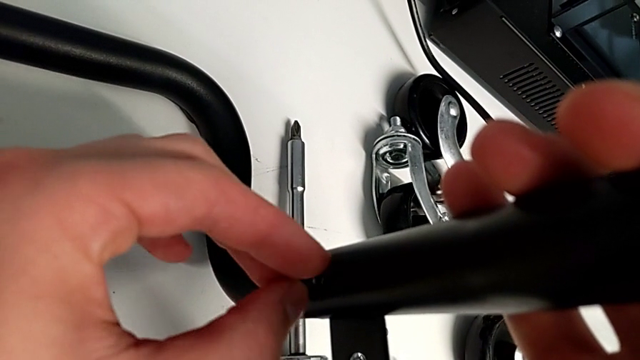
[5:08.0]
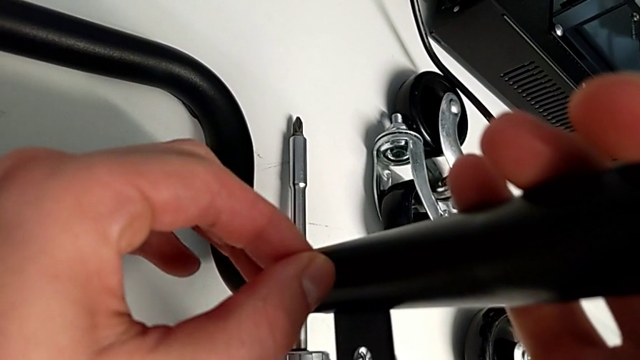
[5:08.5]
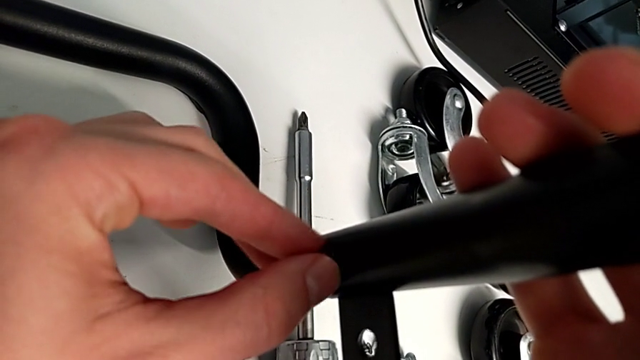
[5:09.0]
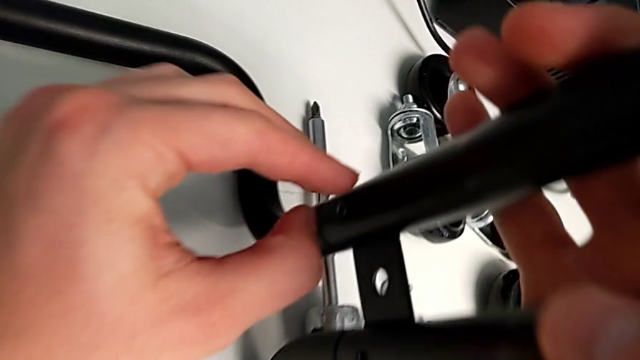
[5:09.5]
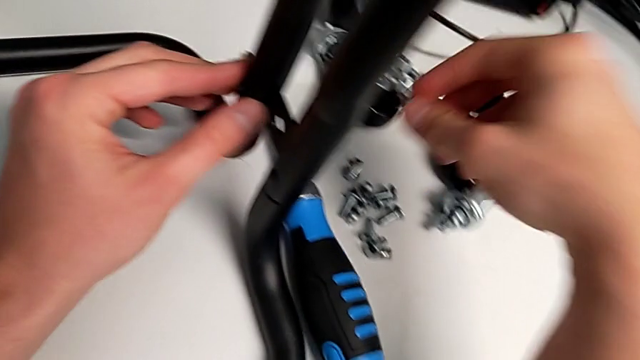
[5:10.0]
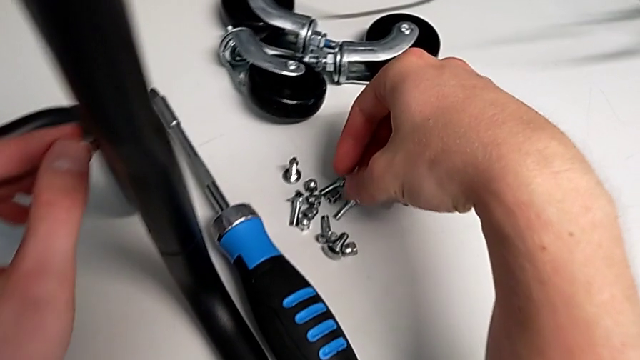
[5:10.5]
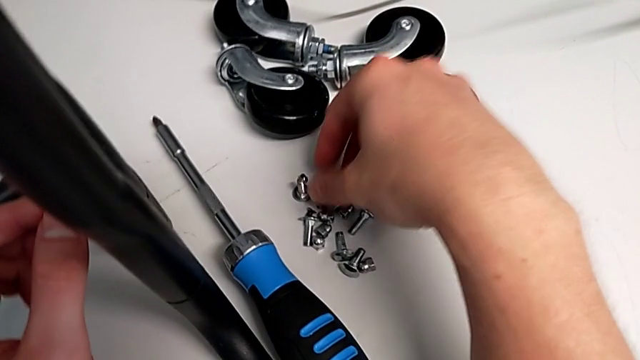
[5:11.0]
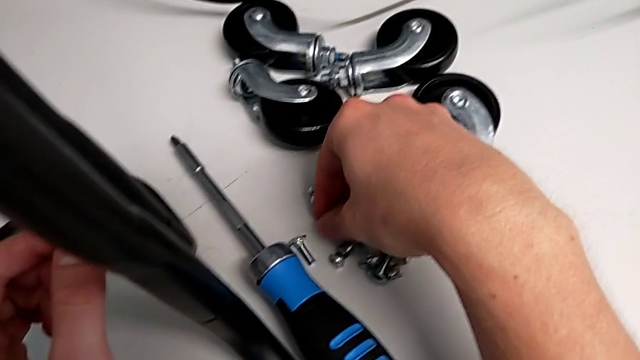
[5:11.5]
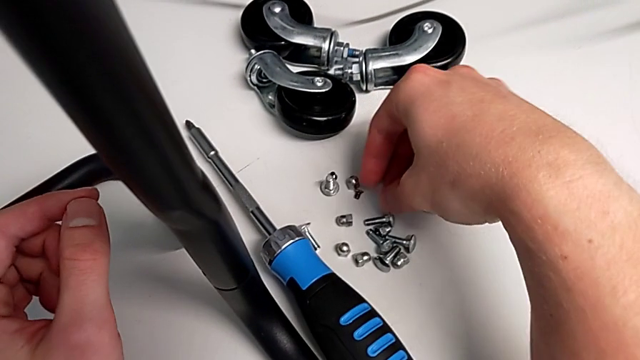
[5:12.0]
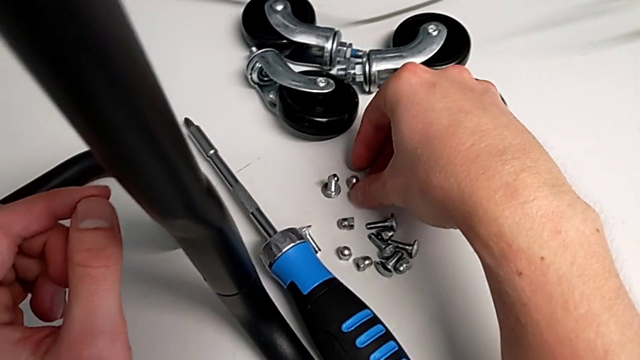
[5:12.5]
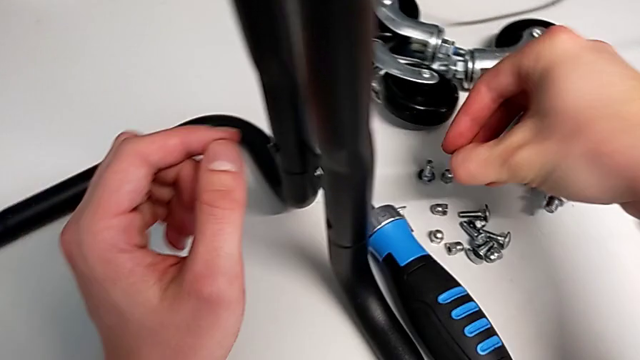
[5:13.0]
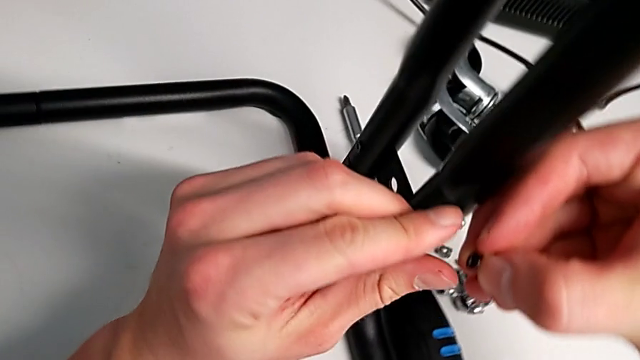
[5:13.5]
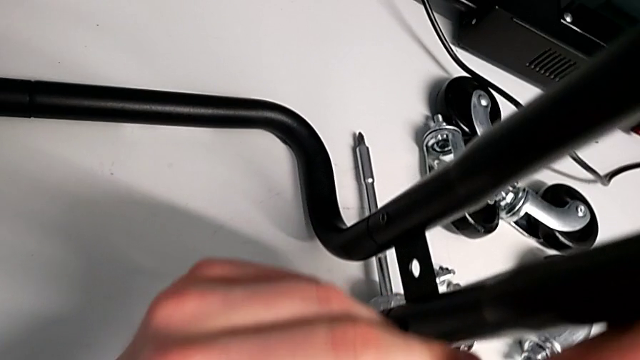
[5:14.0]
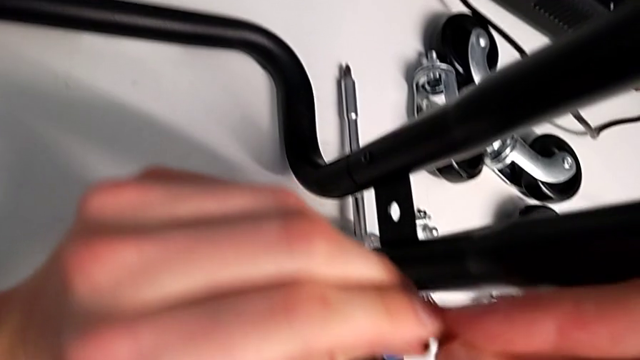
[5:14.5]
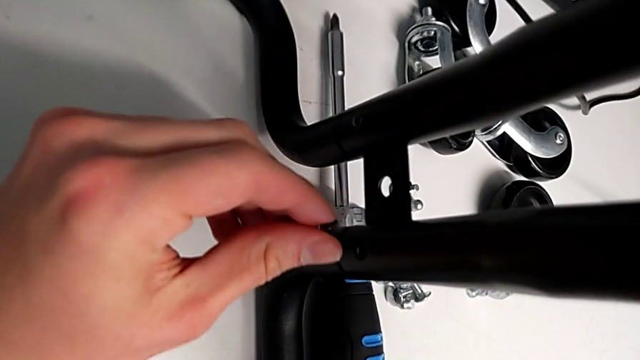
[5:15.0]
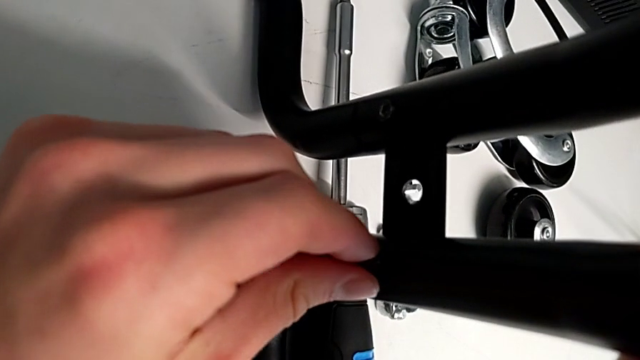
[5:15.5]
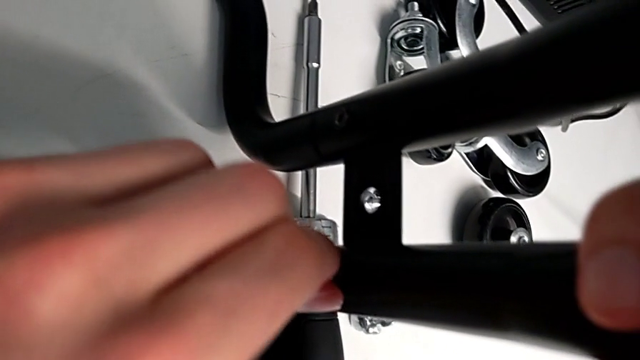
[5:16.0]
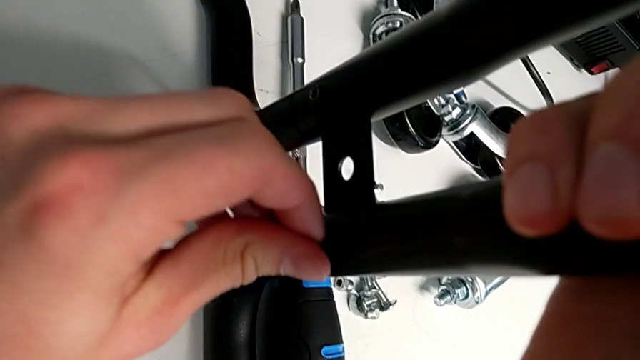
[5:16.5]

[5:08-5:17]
The camera wearer is assembling the base frame with the sidebars. They screw the screw, grab it, insert it and begin to screw it.

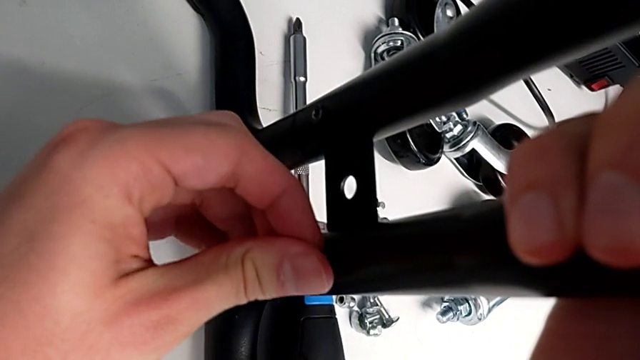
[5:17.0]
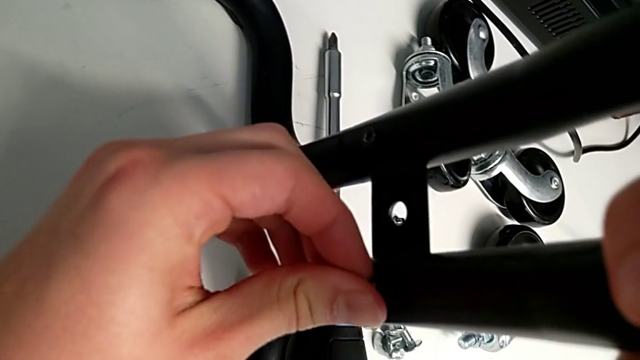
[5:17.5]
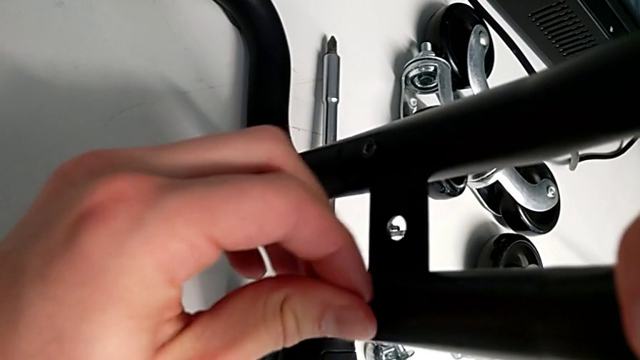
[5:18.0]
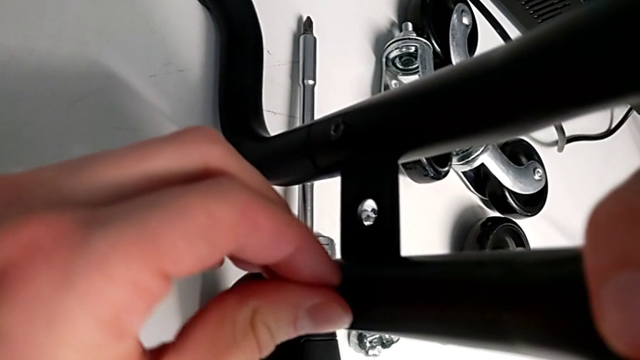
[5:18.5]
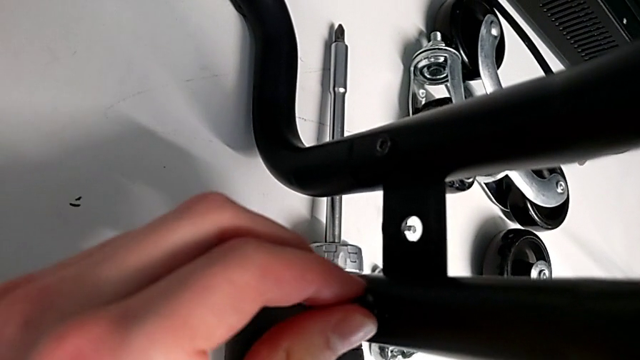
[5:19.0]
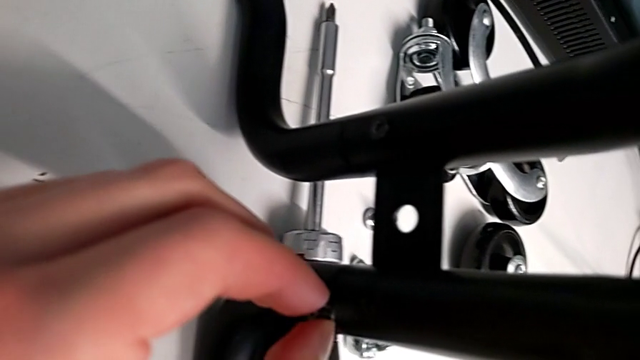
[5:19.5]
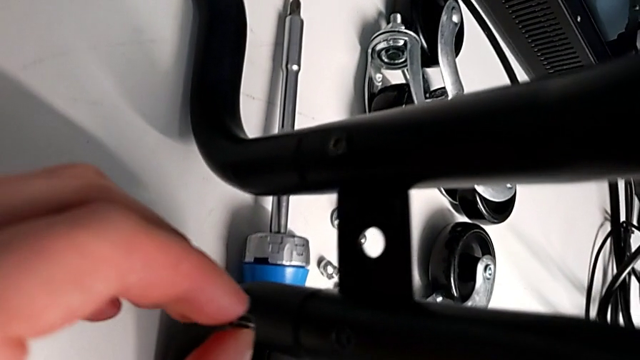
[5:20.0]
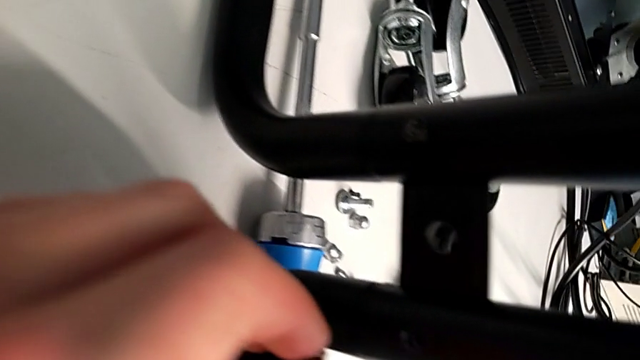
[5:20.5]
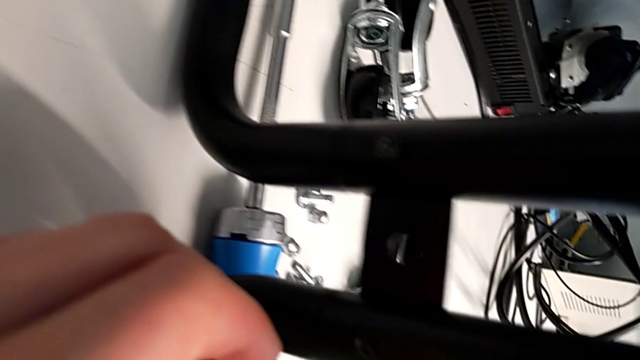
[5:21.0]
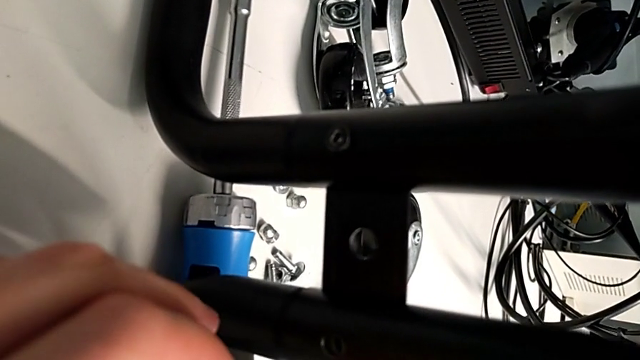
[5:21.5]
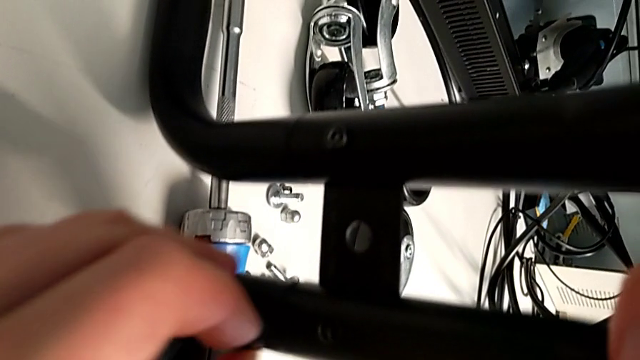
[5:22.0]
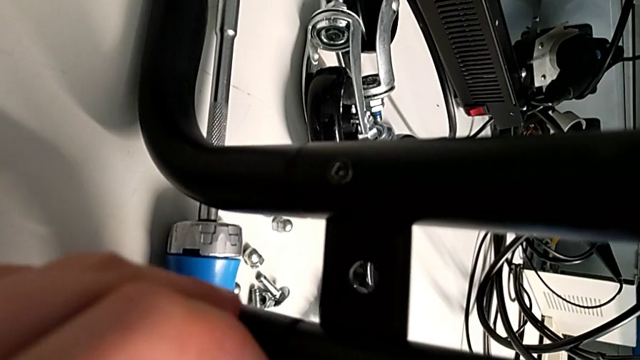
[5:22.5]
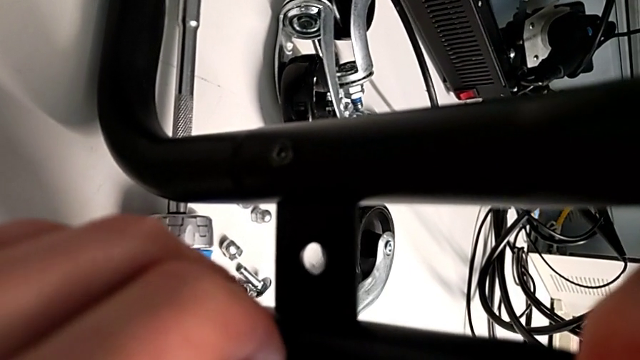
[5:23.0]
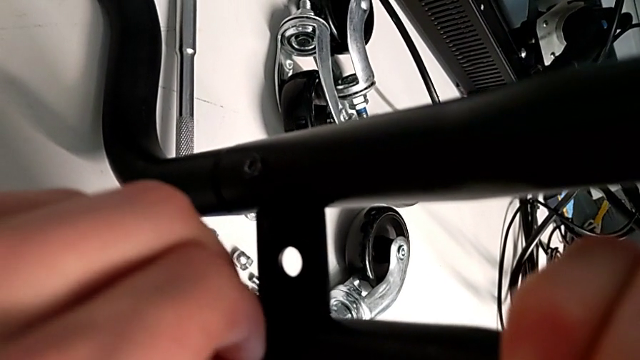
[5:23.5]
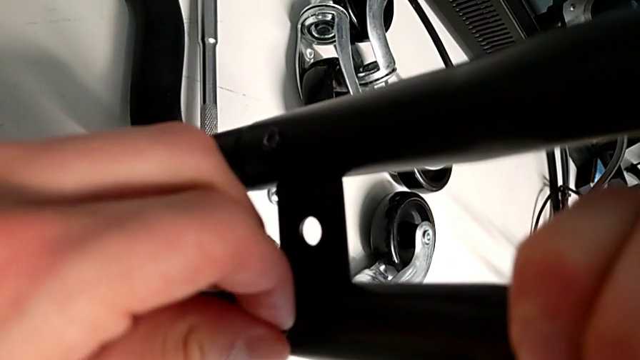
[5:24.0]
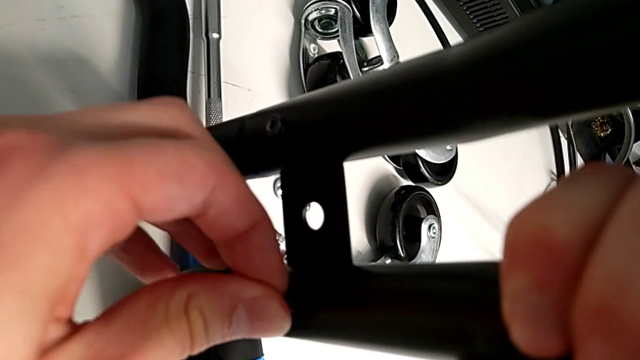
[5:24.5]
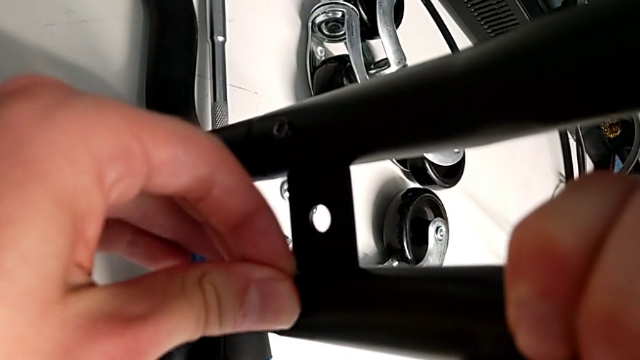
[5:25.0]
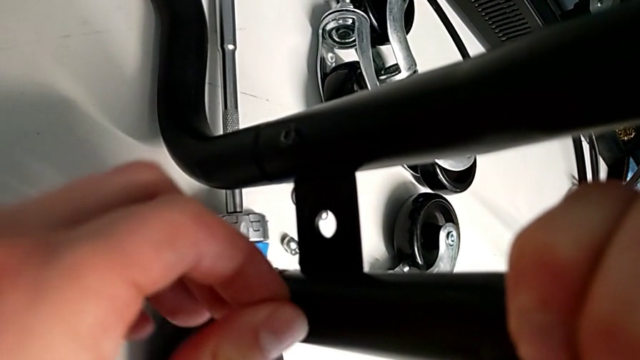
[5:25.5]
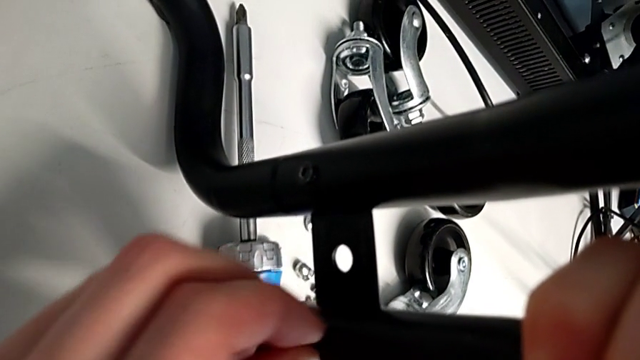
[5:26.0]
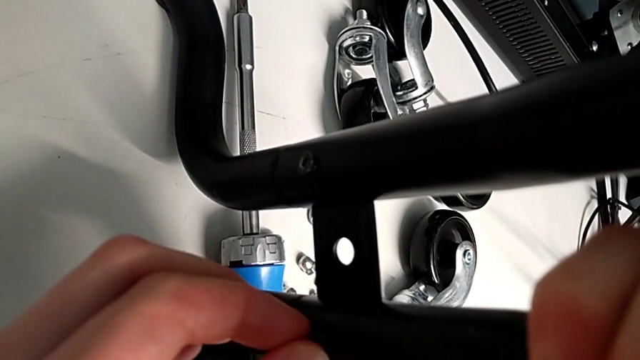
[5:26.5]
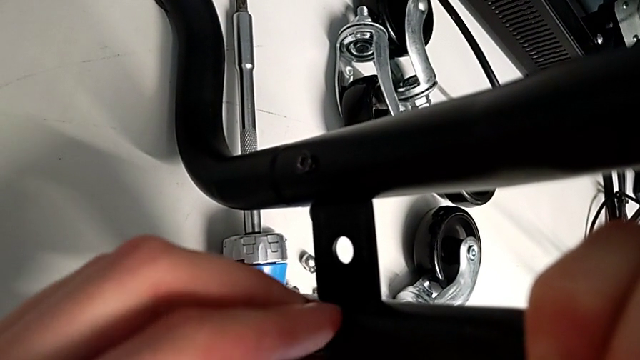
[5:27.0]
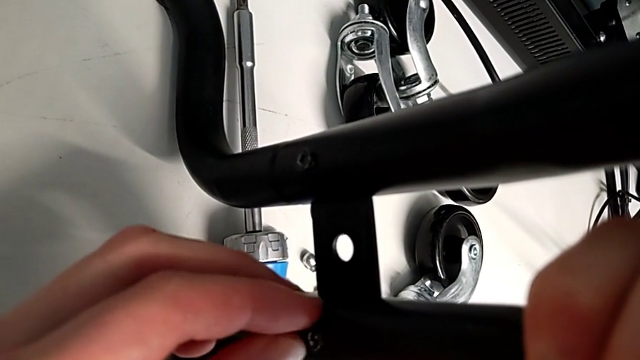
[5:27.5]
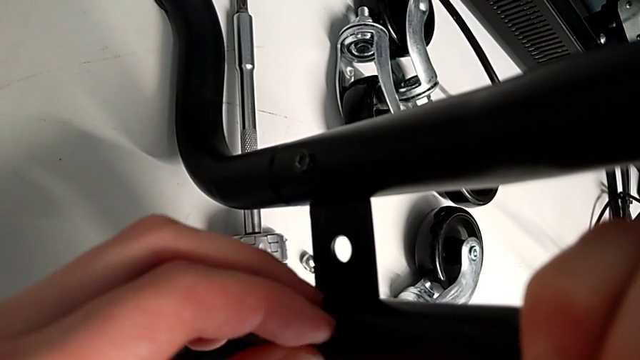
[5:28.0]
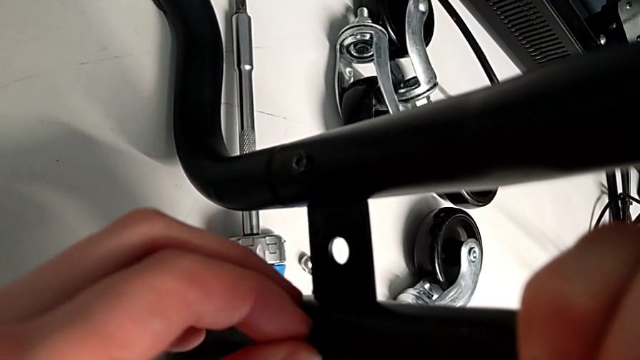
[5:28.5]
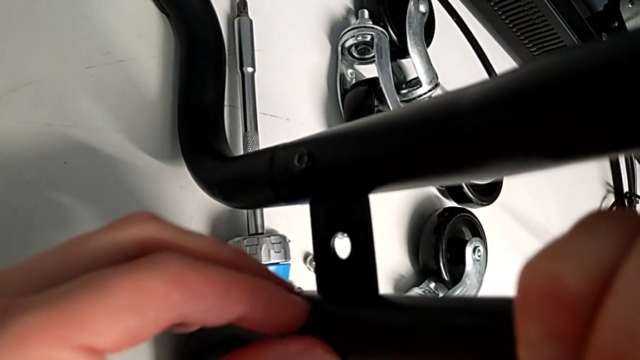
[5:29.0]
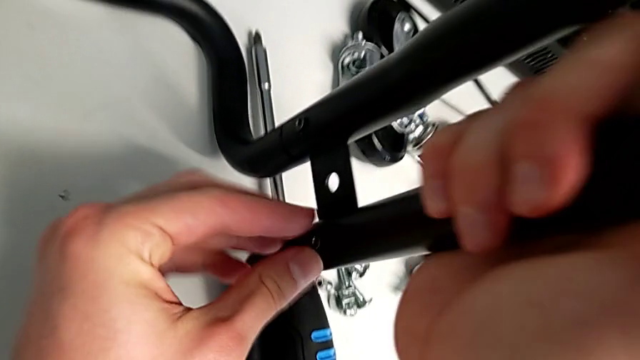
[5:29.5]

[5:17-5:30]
The camera wearer is assembling the base frame with the sidebars. They keep screwing the screw.
